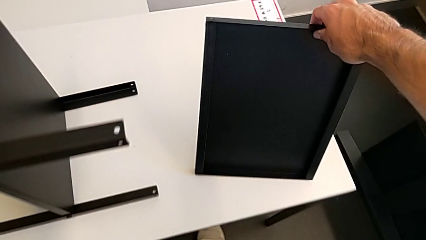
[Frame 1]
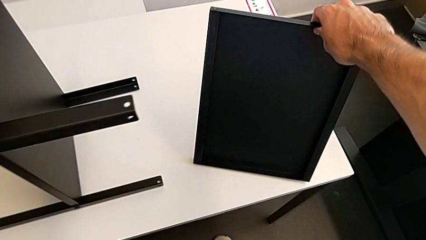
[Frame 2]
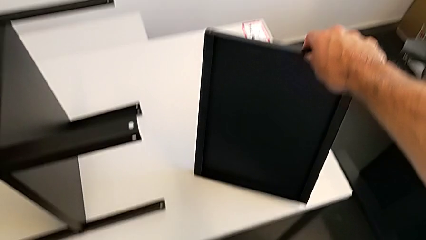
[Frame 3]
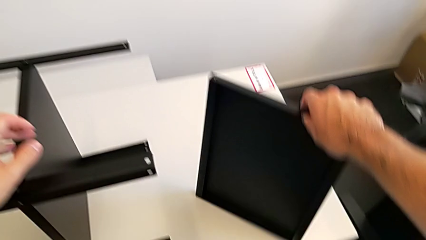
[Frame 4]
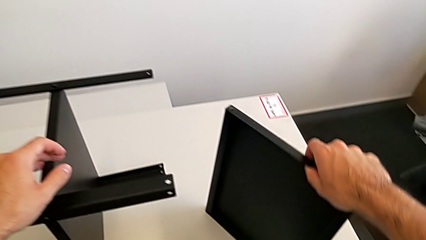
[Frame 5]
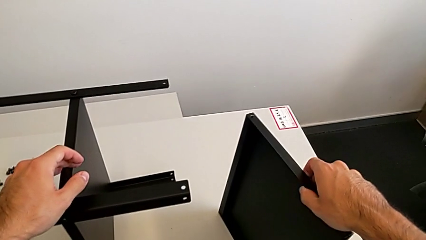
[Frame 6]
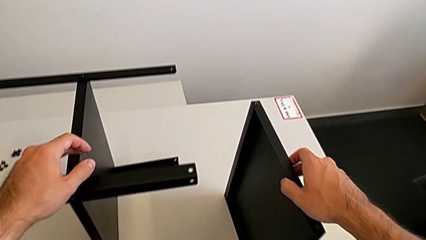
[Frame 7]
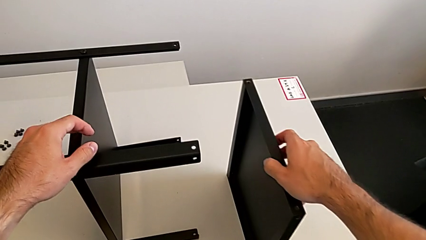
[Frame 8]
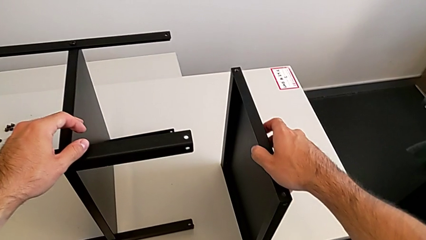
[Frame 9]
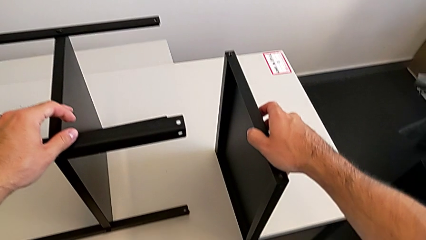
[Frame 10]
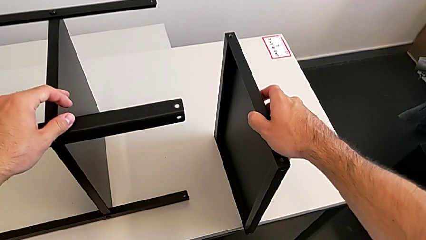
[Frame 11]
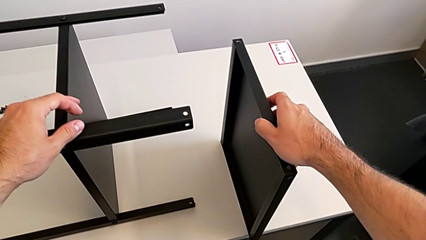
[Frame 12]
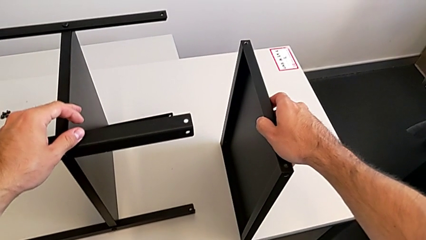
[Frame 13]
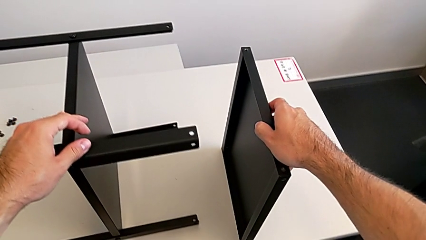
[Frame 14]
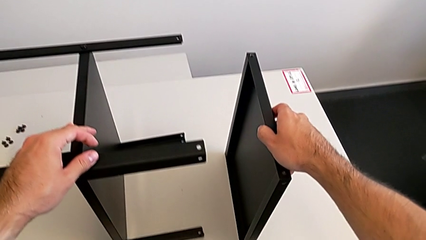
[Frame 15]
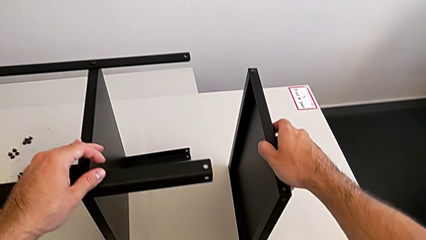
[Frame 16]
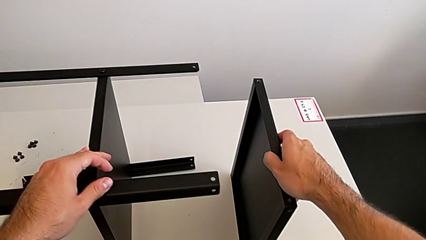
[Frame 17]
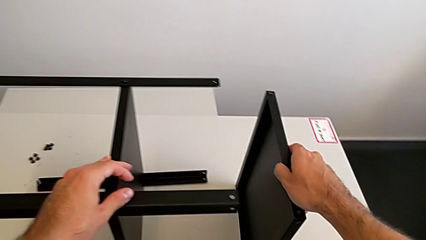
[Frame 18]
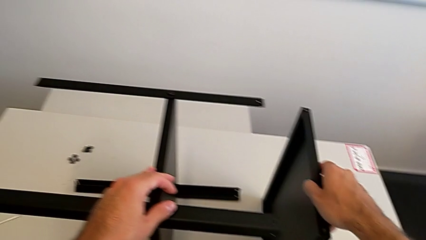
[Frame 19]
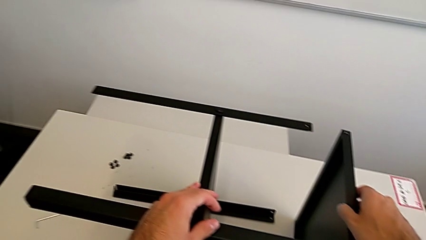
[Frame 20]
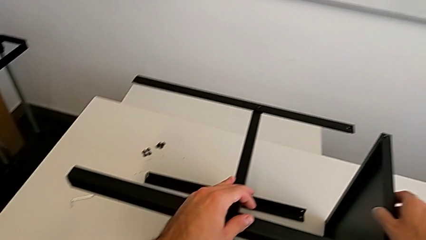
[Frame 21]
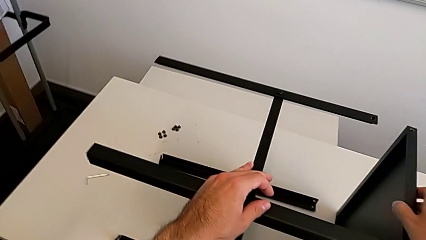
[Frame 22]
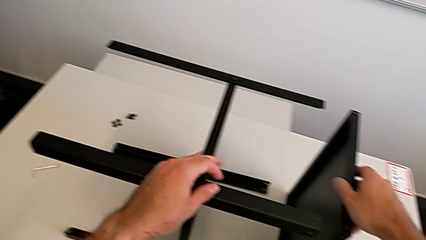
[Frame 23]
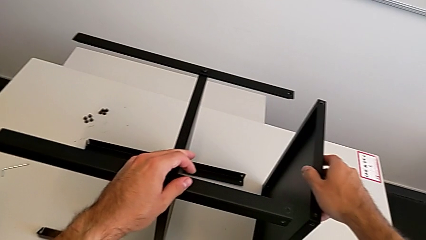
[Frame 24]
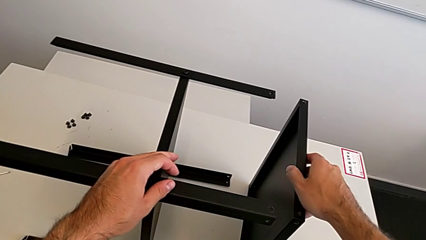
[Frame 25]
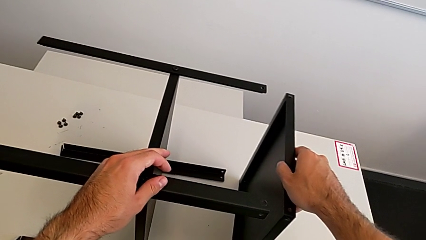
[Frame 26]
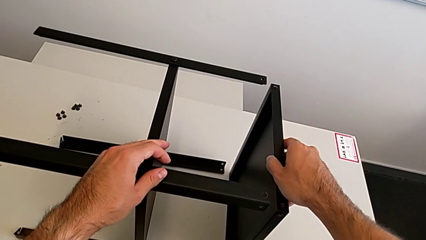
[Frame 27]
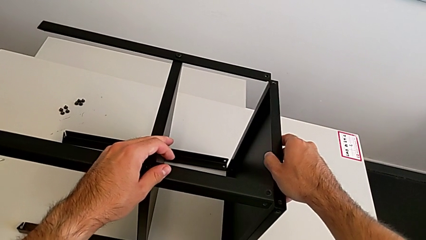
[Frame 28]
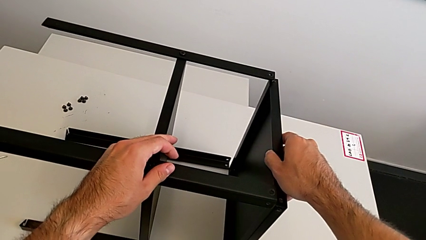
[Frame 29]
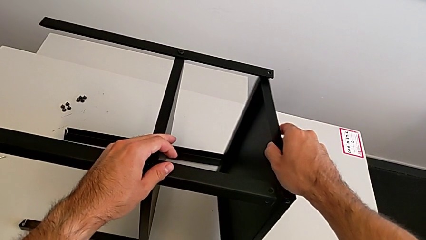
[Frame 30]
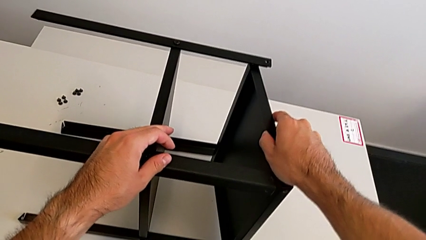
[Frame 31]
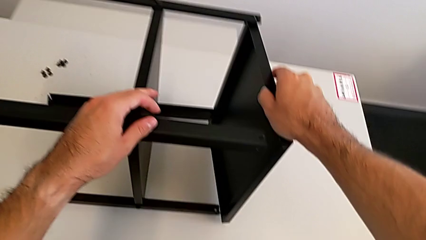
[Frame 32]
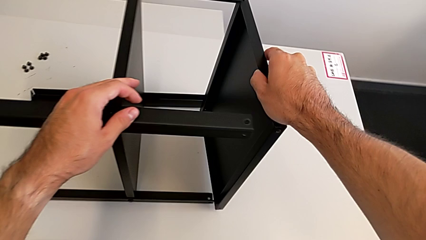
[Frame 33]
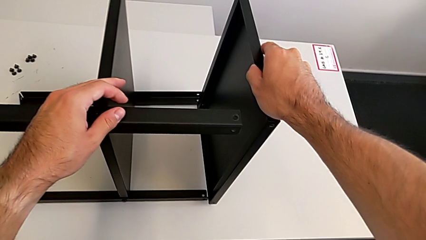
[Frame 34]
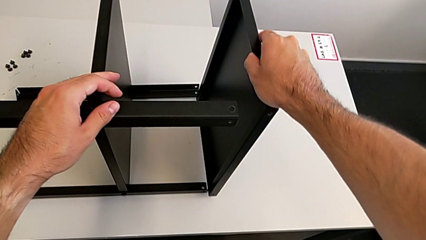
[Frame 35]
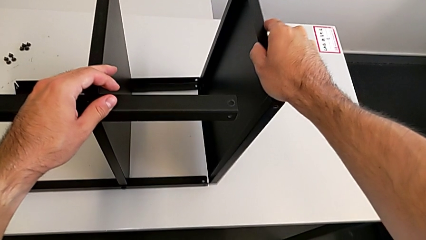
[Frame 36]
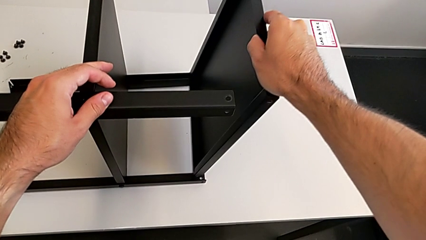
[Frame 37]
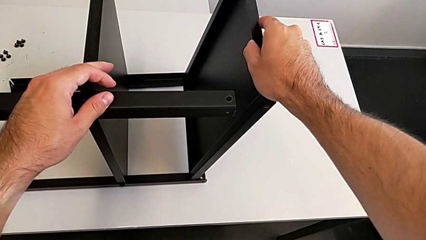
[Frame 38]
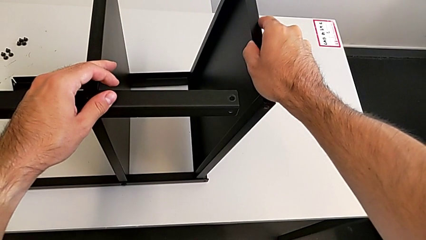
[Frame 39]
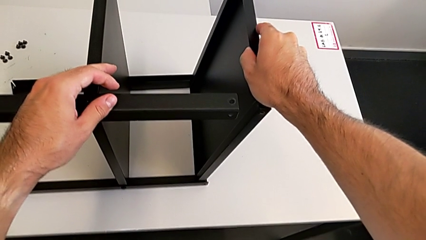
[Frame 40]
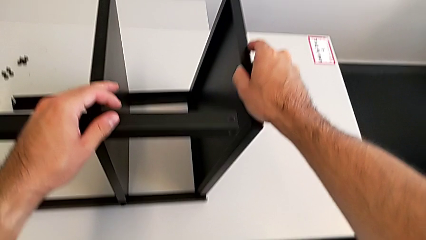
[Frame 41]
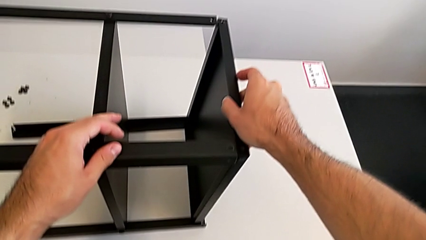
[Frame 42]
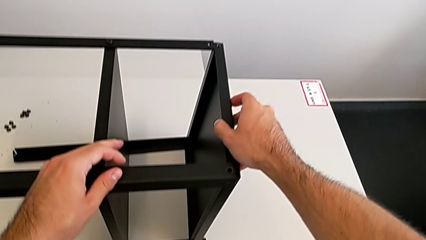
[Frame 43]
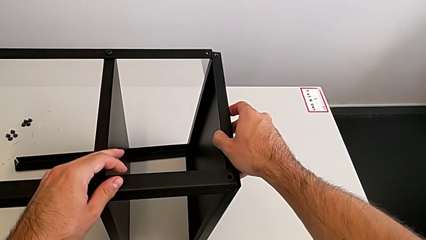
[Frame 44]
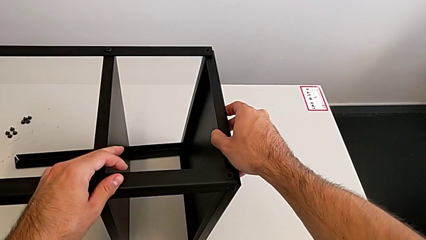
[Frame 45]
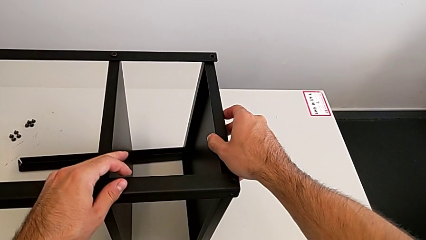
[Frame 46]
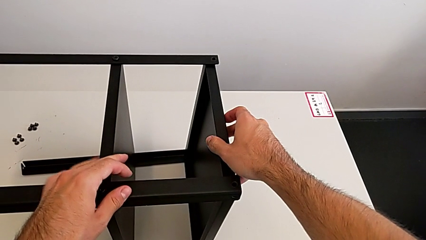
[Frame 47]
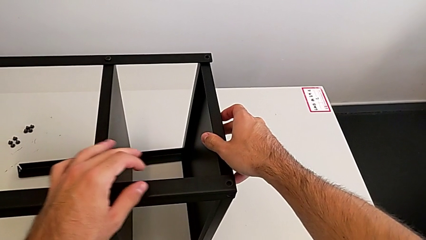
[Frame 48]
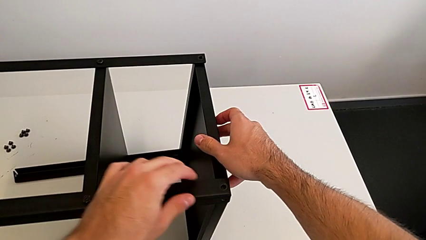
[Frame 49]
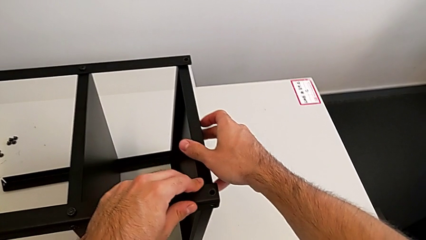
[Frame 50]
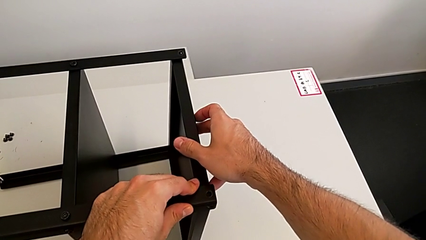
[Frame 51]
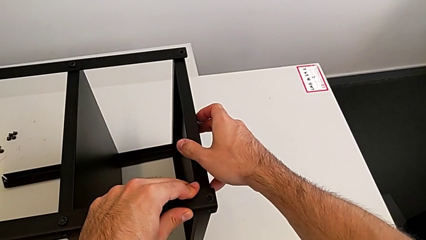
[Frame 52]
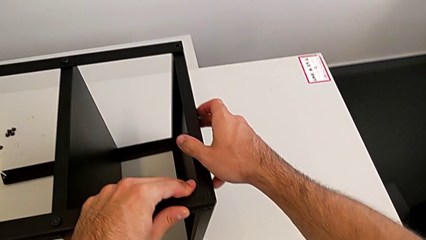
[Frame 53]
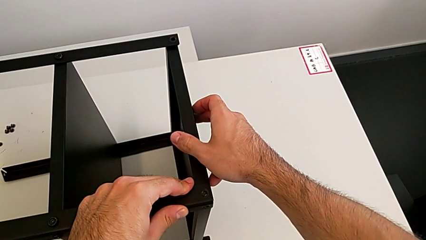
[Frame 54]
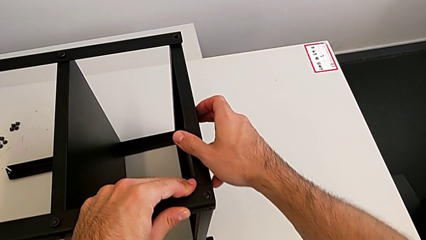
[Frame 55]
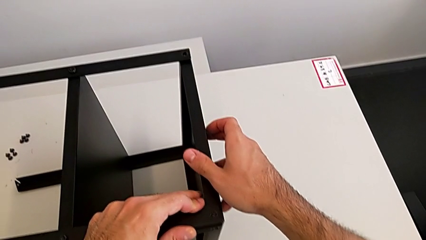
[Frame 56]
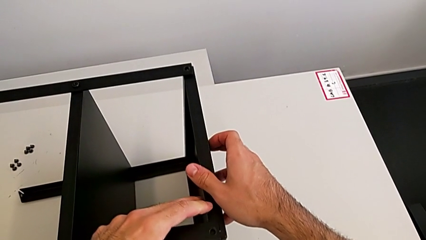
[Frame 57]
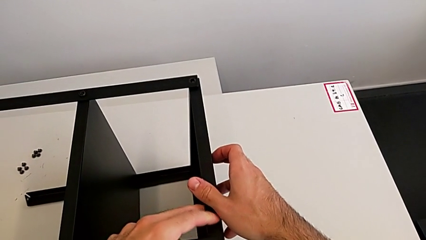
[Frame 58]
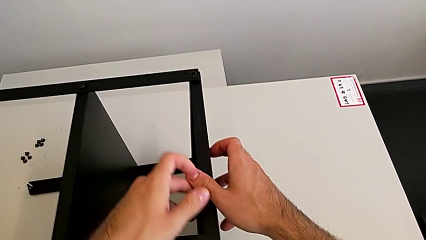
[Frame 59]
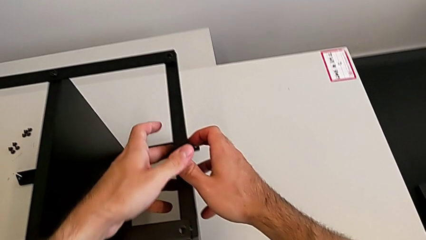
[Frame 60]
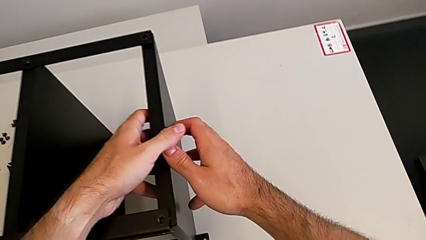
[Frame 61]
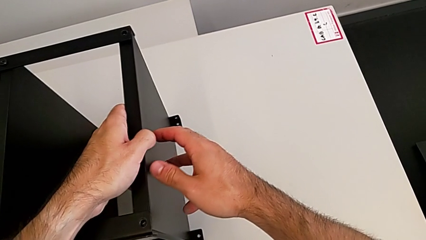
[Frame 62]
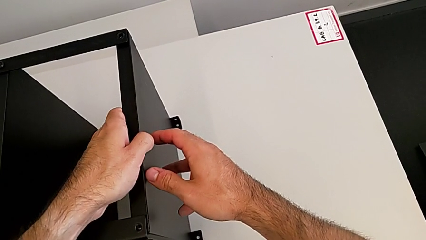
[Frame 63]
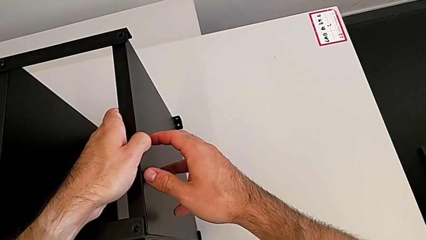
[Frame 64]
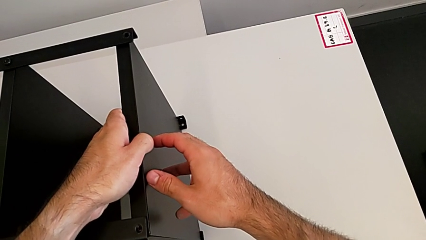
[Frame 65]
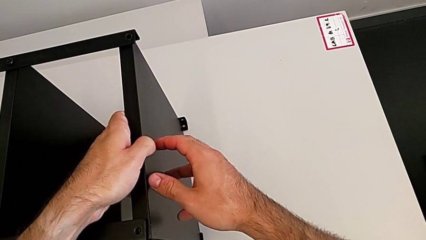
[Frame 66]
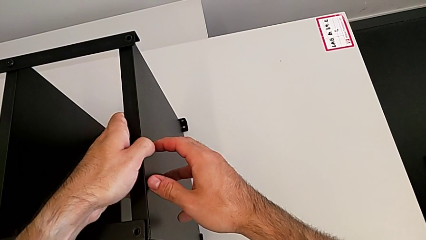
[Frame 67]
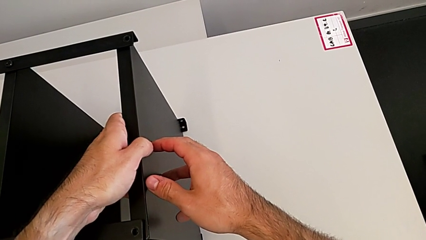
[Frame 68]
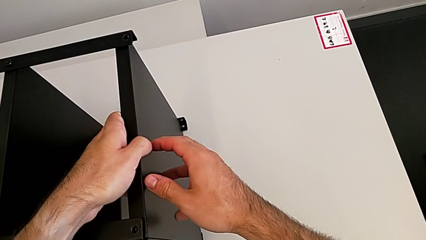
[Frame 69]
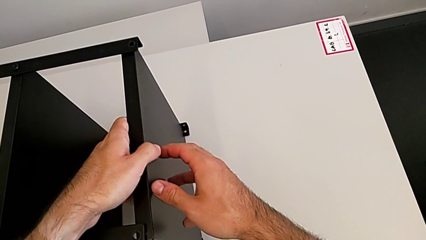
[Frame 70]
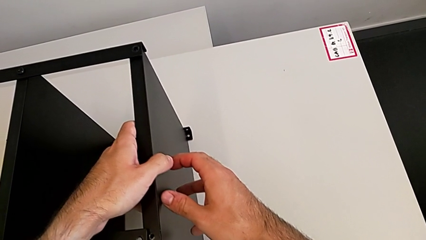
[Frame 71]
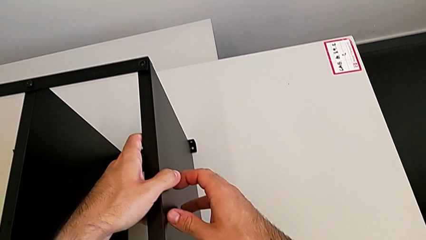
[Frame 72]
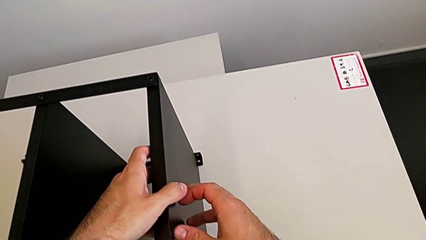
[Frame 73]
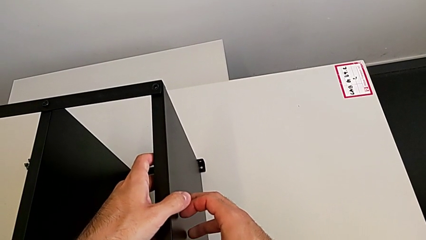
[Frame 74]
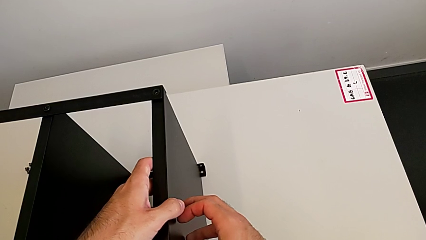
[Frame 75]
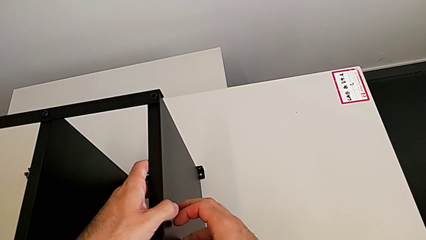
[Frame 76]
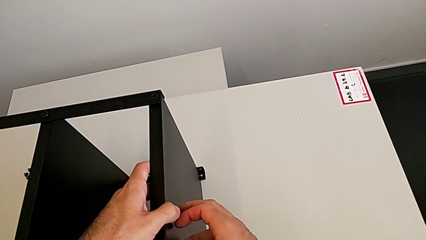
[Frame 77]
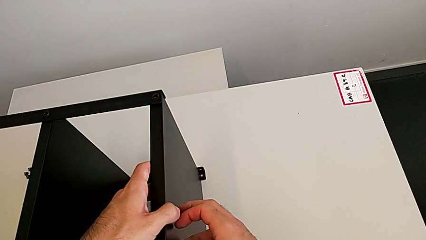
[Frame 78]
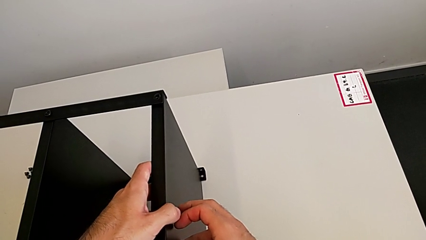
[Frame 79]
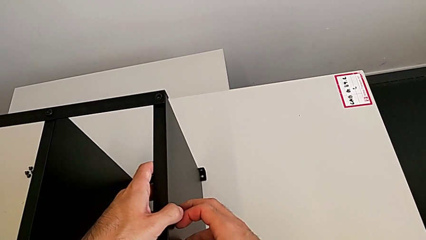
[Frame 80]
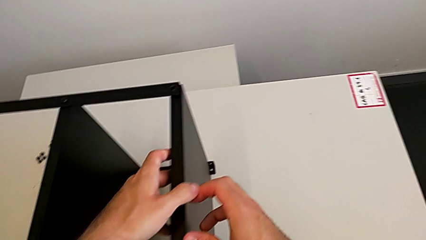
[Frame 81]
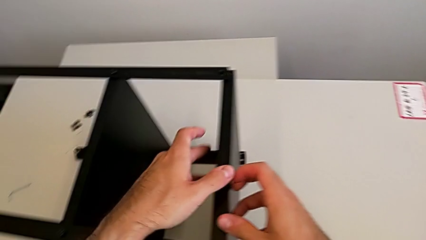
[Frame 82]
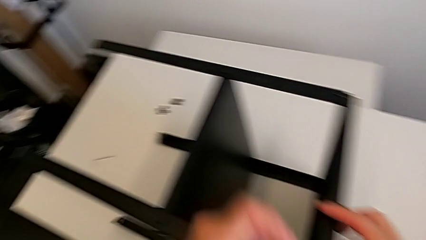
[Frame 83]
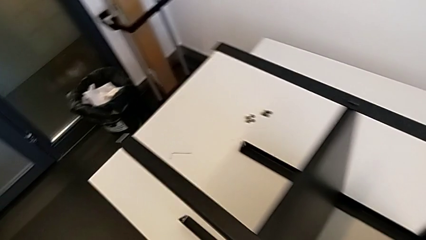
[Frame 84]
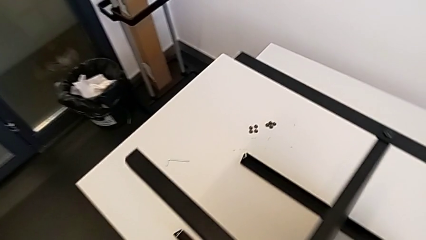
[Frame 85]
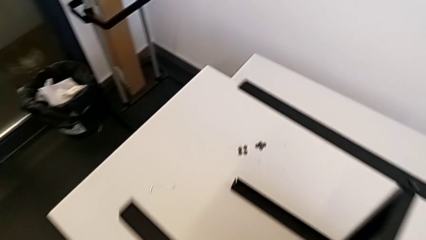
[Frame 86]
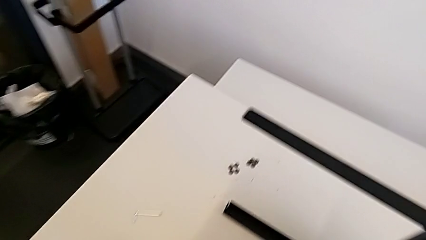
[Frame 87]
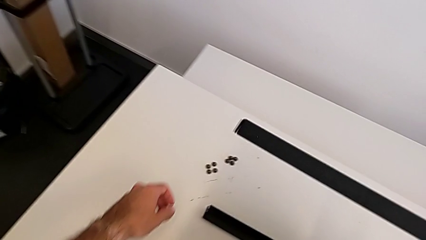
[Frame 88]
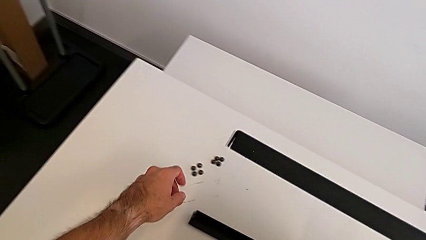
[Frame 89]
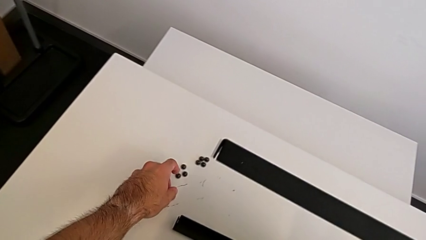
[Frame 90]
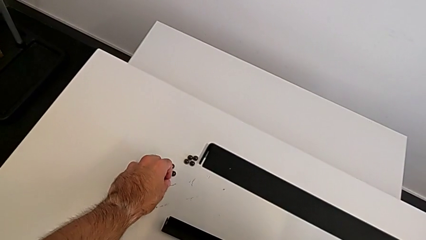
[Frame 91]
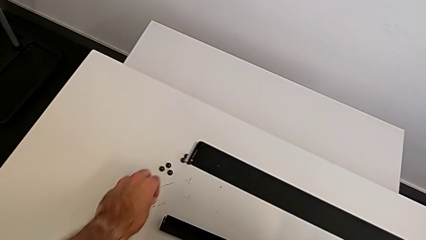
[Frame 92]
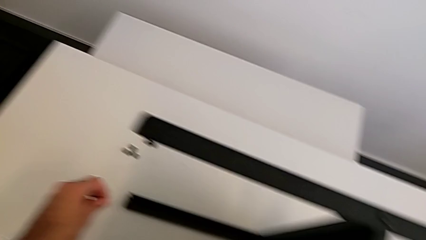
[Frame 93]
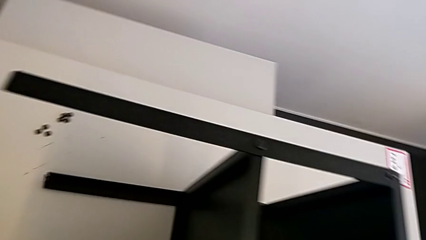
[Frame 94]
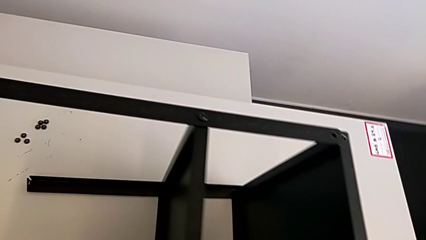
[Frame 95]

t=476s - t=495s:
The camera wearer is screwing the first leg to the top shelf of the table. They align the top tray and grab the hex socket head.
